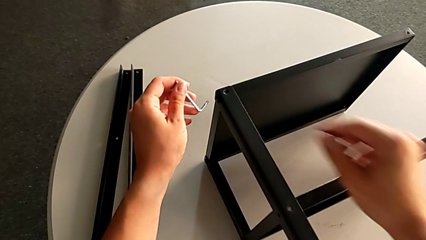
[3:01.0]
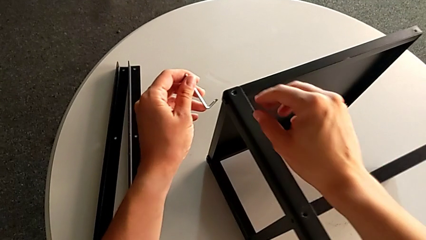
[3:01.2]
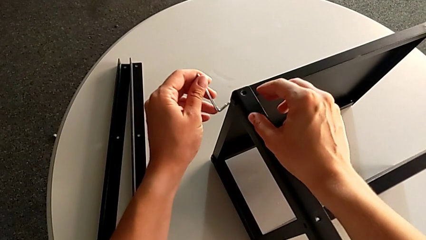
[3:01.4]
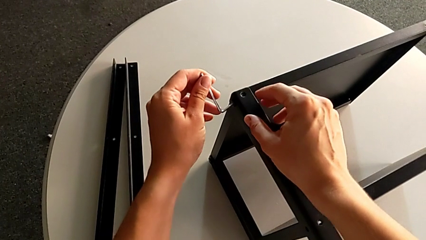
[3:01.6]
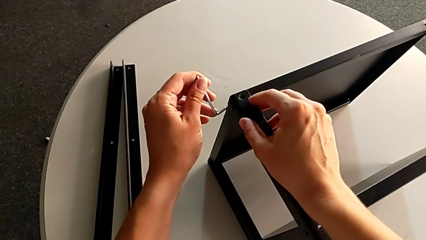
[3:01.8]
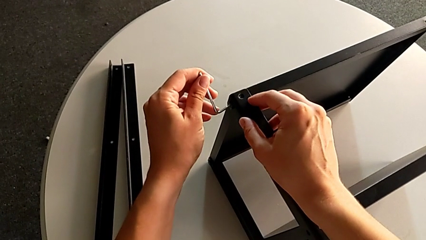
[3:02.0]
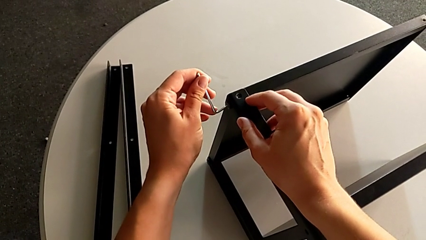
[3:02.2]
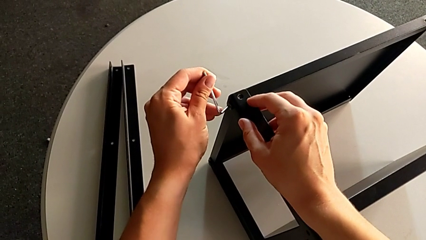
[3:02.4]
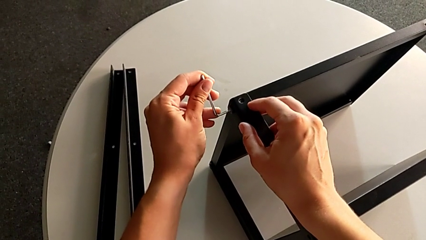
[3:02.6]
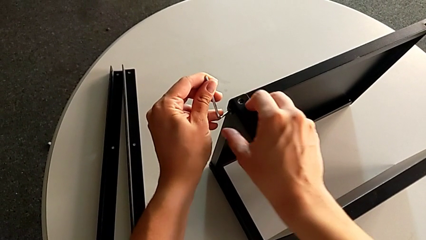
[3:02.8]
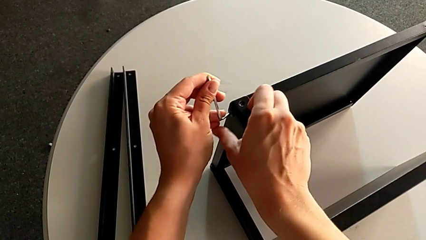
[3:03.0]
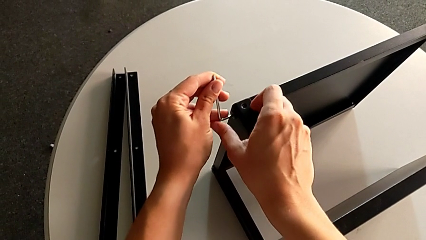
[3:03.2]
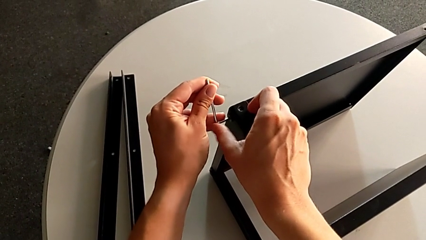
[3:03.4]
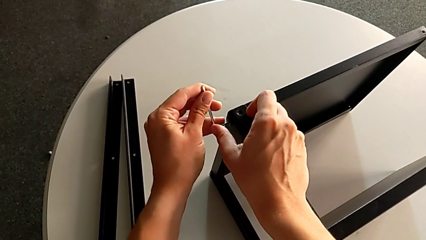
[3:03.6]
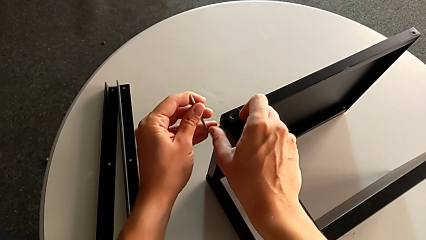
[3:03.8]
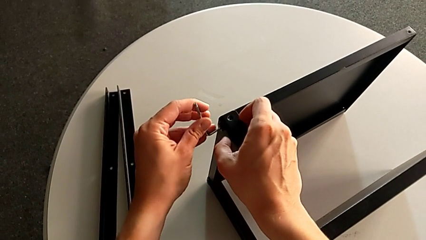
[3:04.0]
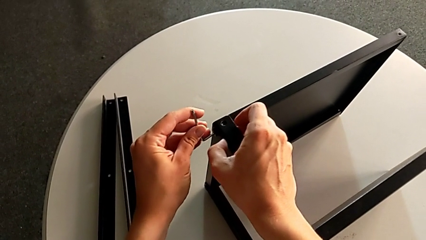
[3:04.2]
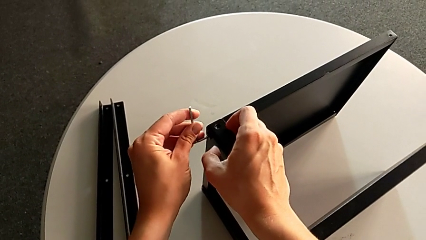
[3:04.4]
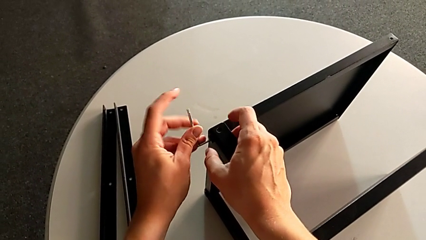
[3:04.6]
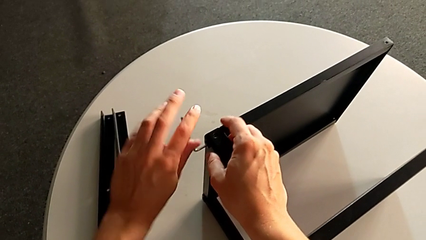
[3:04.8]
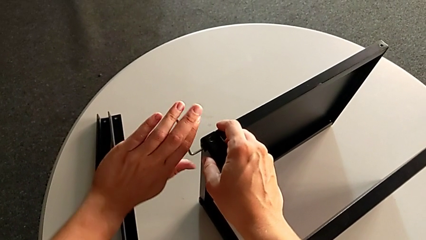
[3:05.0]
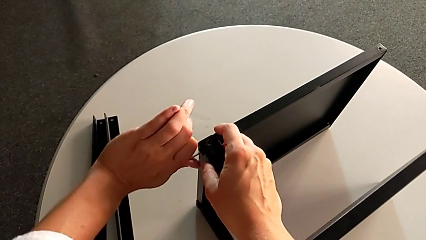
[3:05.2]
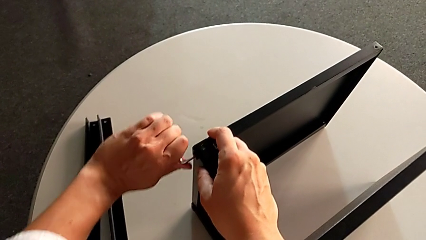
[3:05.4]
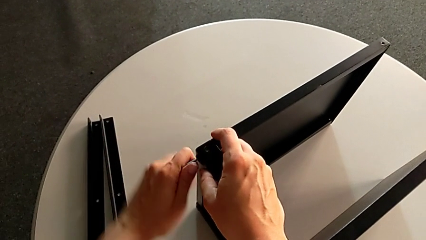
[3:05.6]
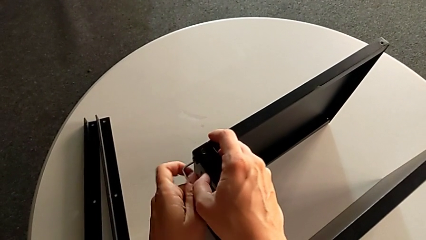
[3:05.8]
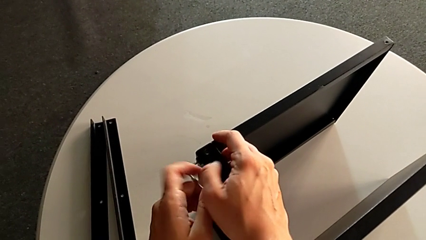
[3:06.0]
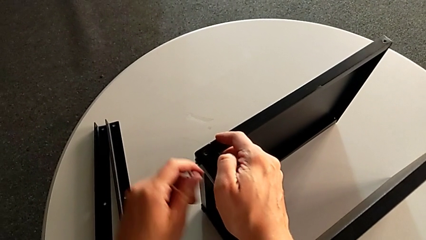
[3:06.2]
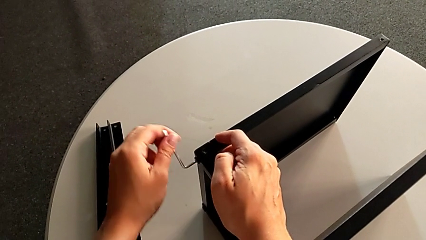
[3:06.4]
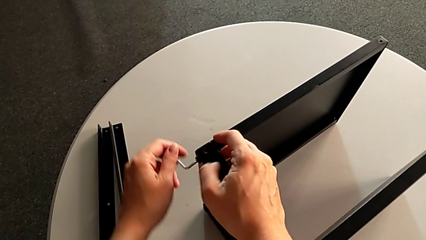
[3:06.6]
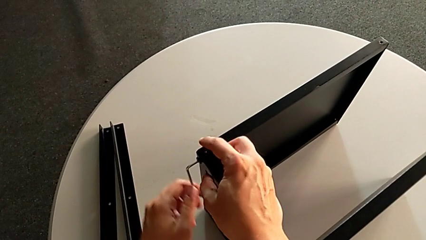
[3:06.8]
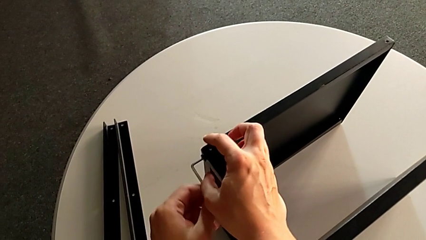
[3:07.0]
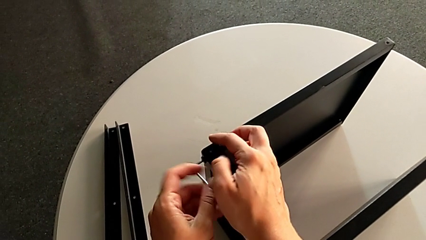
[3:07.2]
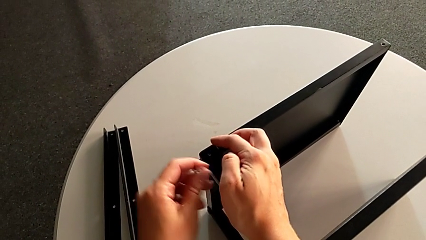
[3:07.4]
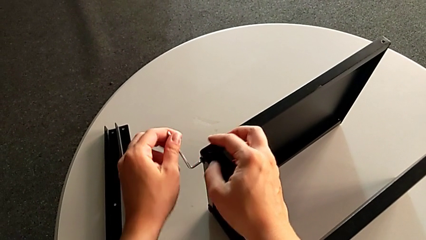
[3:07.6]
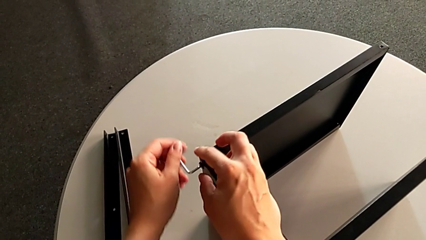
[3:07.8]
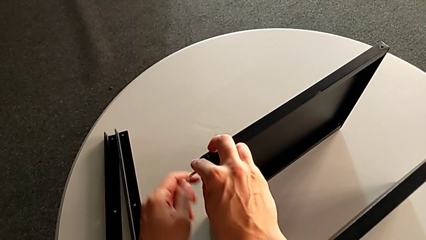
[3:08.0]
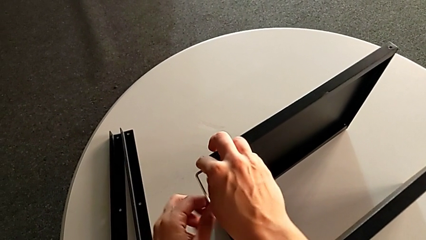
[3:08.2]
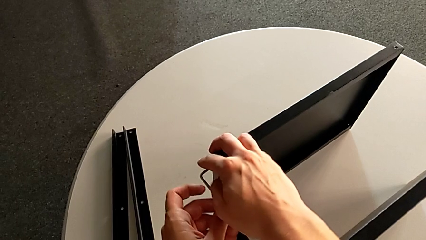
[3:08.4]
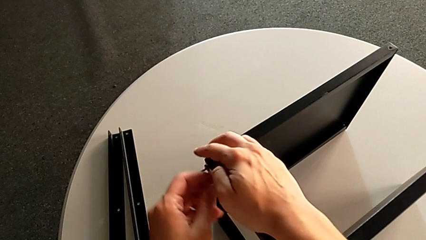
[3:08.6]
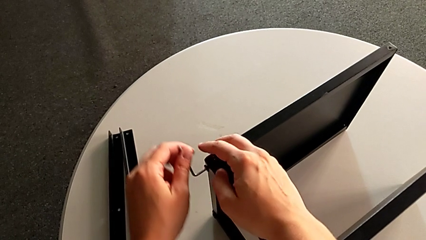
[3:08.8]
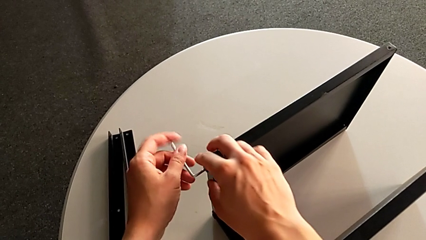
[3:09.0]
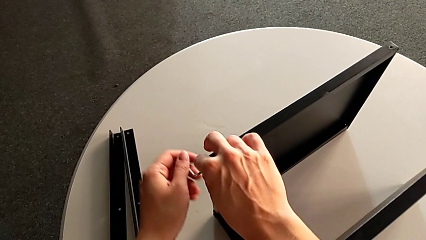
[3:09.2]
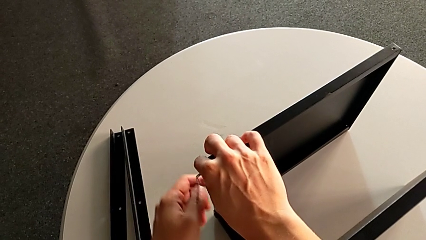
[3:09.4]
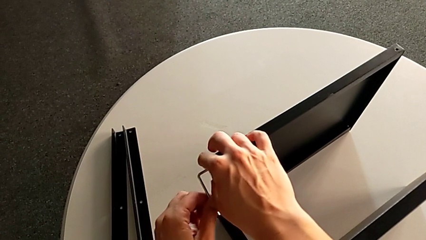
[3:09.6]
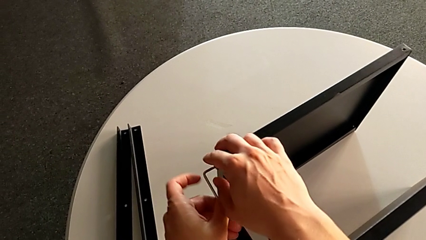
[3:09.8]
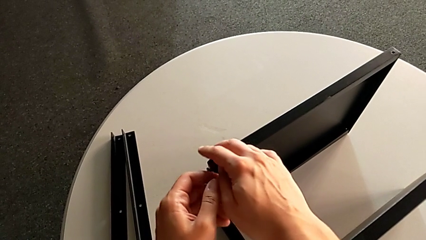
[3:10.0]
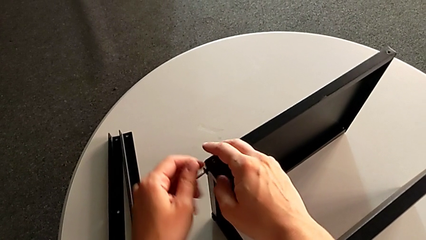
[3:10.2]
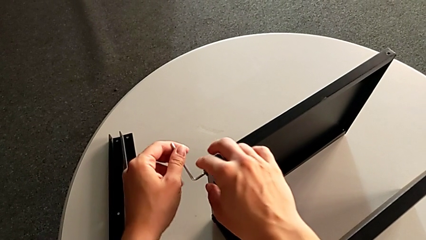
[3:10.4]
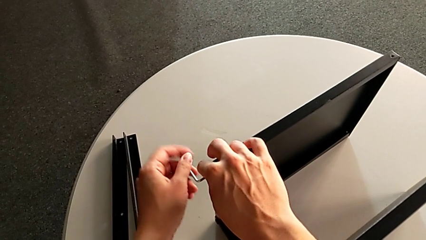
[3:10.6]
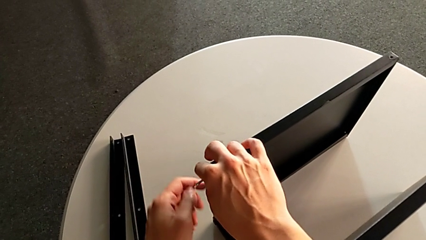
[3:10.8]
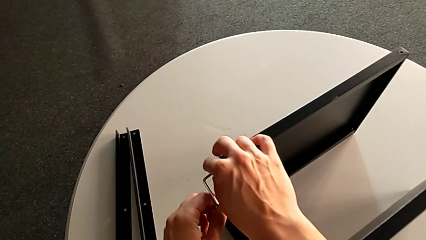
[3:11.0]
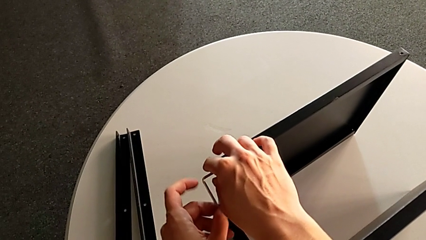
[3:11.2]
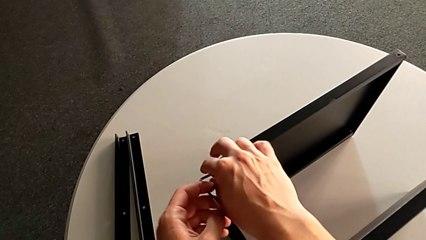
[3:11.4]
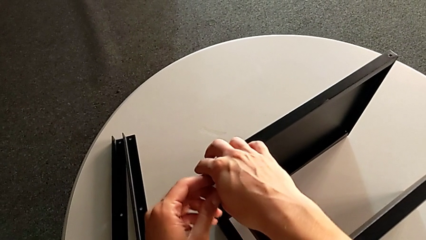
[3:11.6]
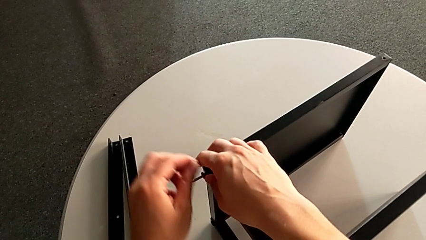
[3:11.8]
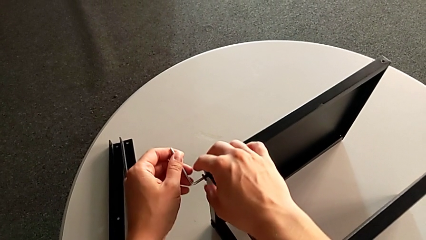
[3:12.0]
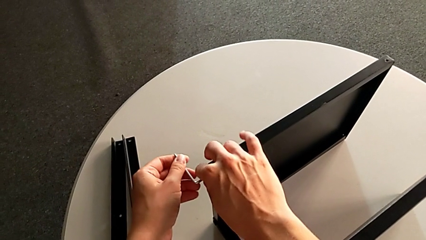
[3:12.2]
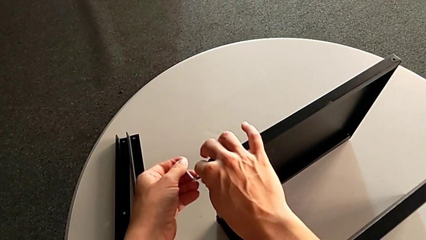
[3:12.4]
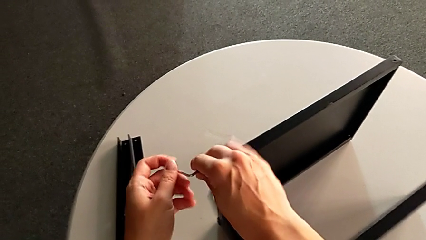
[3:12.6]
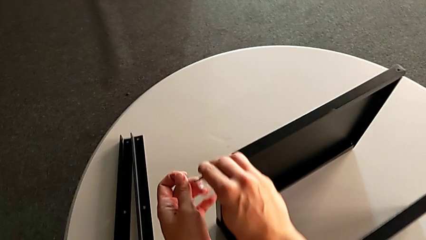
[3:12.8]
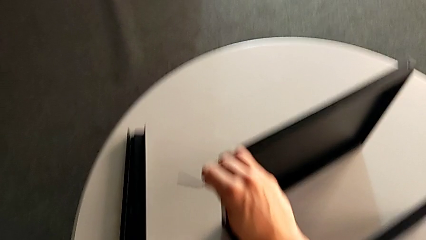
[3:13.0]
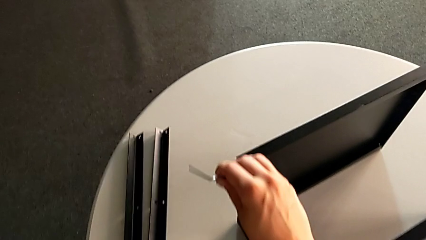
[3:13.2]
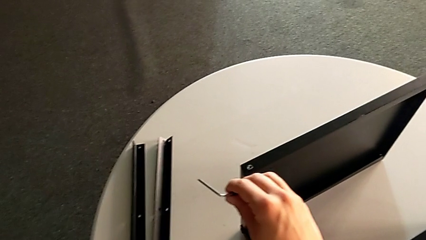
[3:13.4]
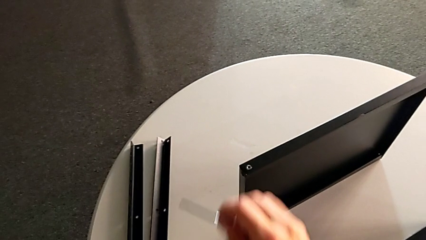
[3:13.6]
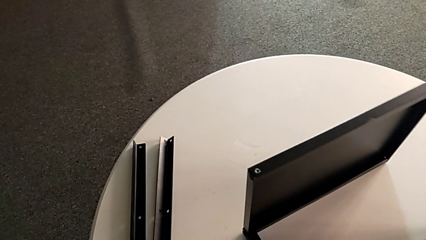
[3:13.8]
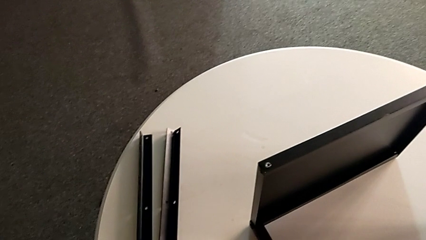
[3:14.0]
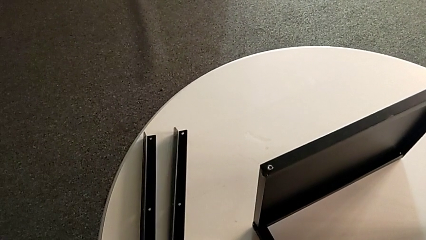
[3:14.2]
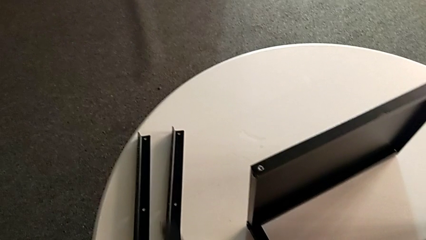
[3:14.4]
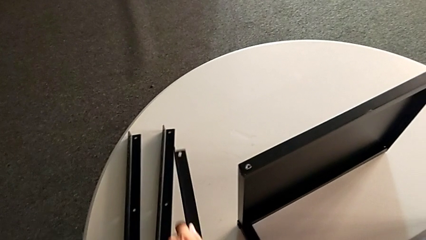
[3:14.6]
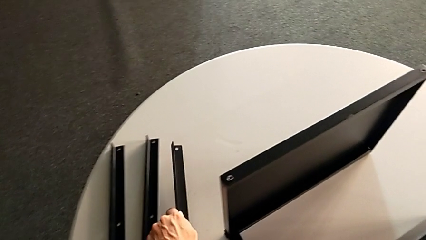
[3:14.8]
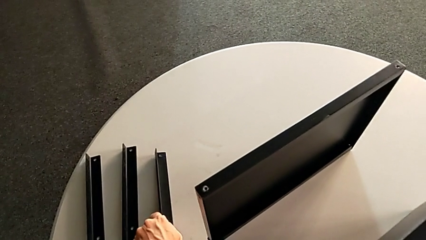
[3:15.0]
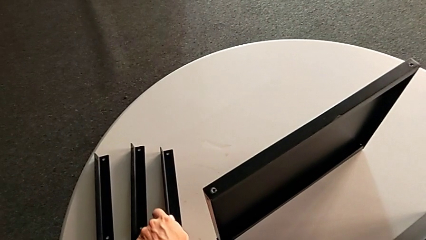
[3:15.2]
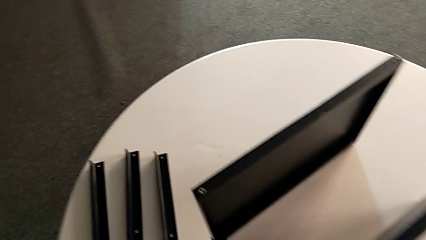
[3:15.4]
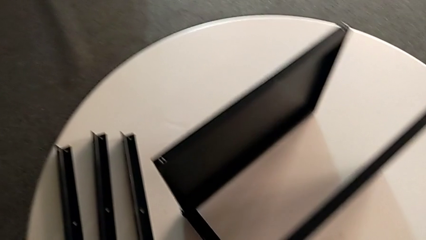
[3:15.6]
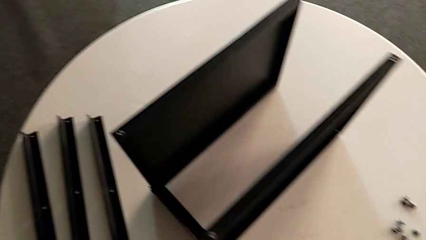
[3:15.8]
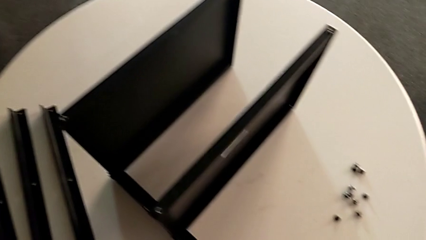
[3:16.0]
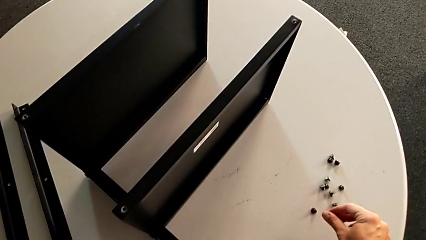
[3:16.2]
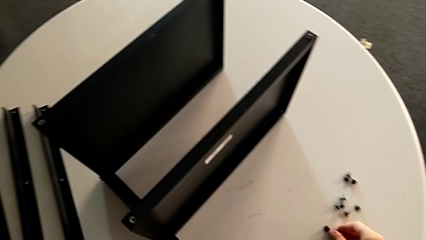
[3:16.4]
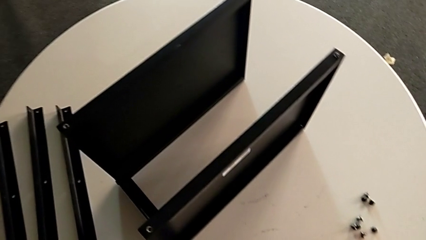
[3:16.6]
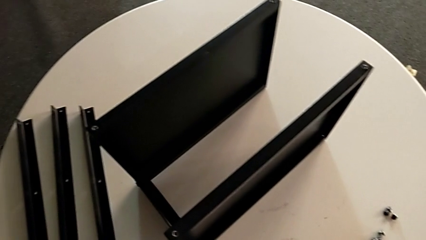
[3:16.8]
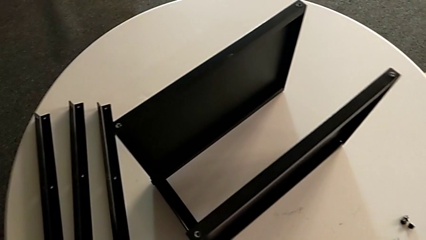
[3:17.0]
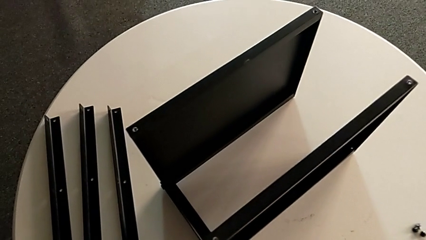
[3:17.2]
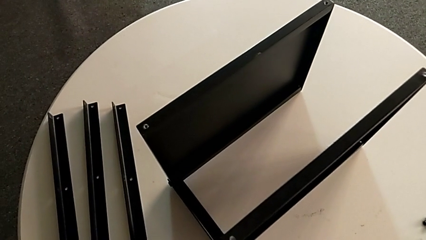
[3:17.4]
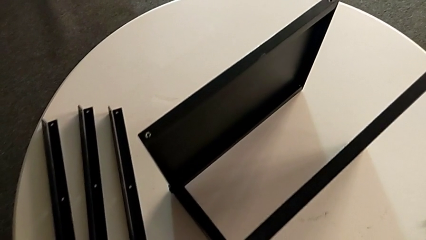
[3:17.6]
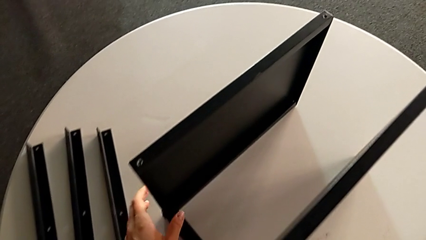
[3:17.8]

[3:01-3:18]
The camera wearer is unscrewing the third leg. They insert the Allen wrench, unscrew the hex socket head, disassemble it with the right hand, withdraw the Allen wrench with the left hand, wrongly drop the leg, align it, place it and place the hex socket head.
